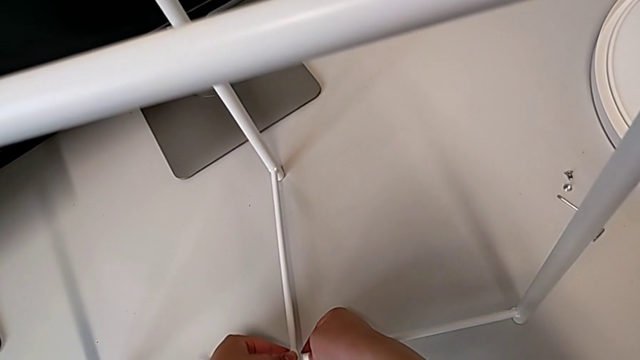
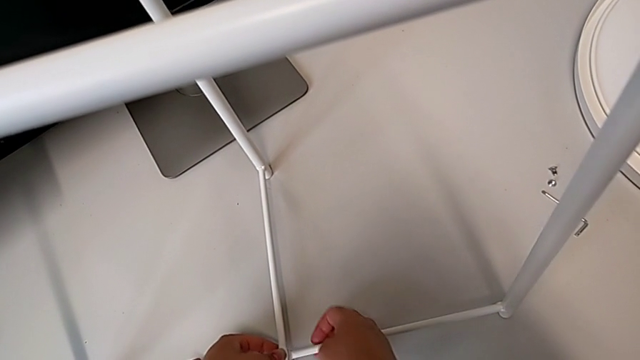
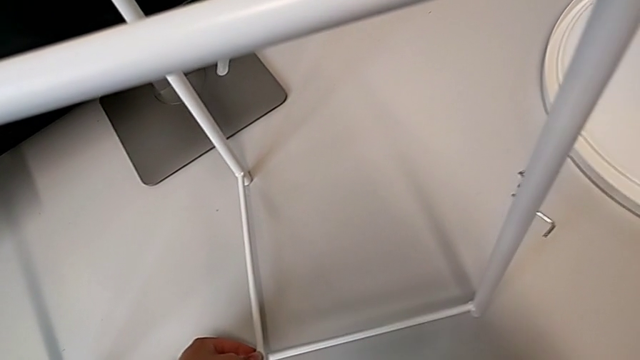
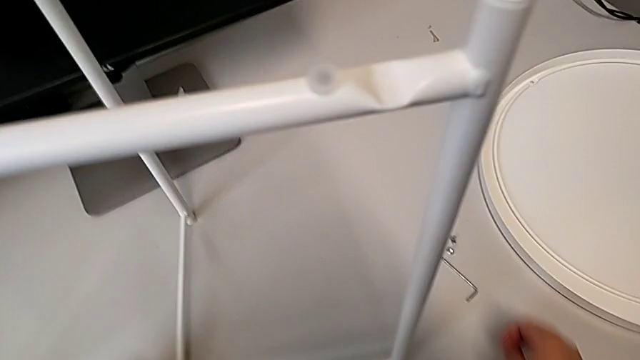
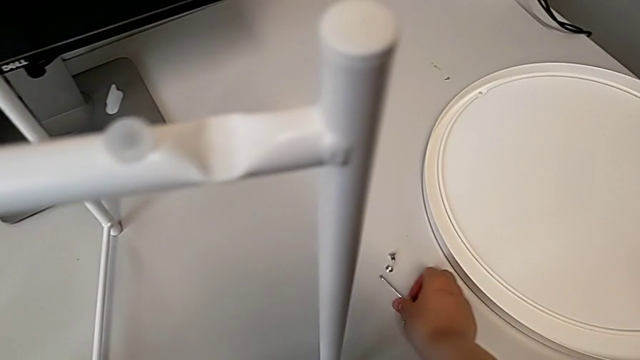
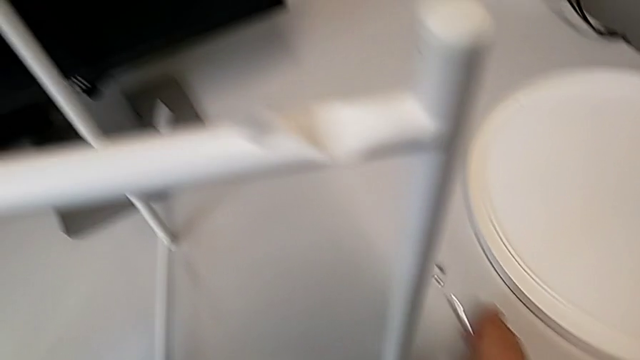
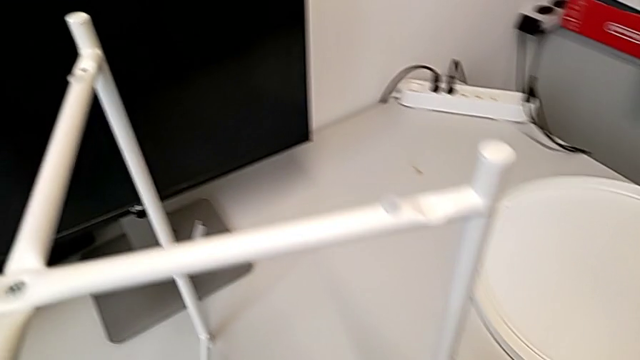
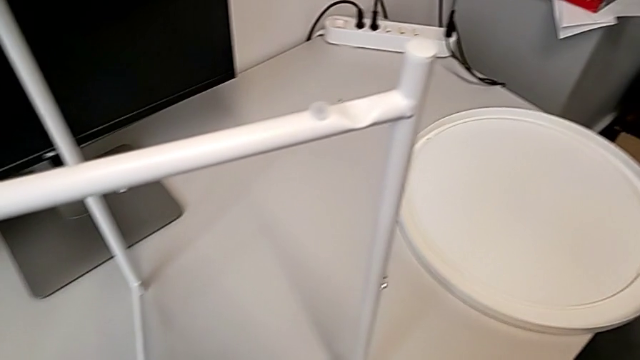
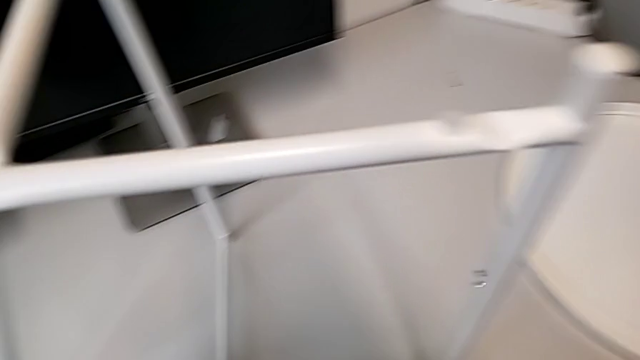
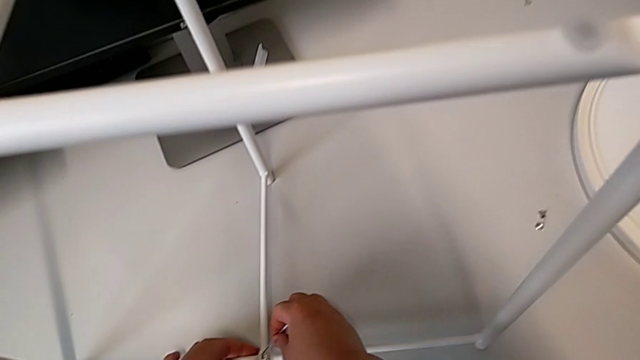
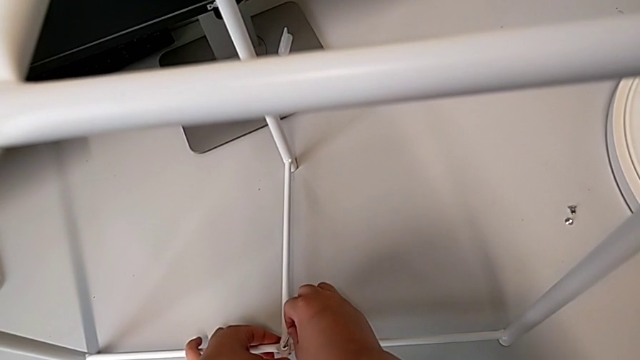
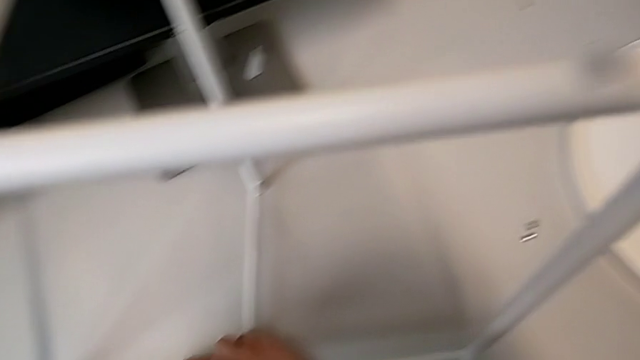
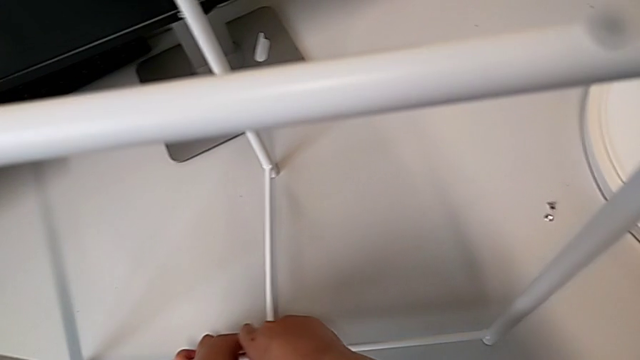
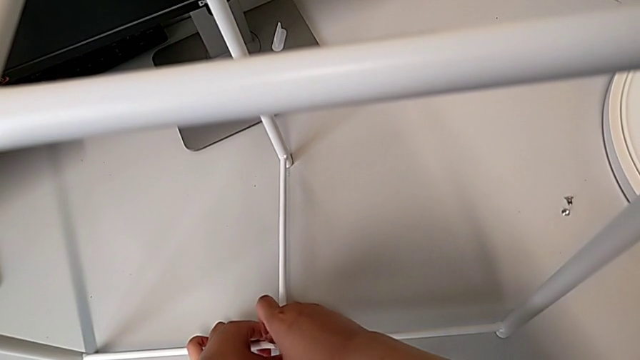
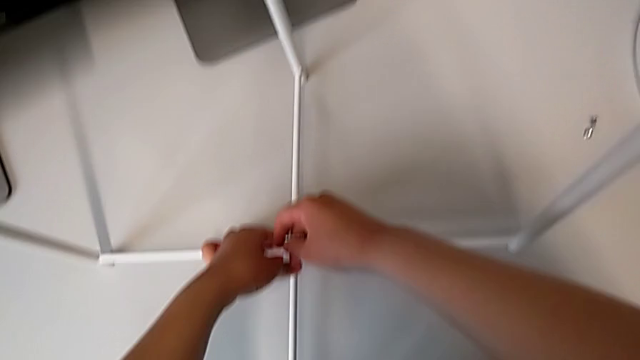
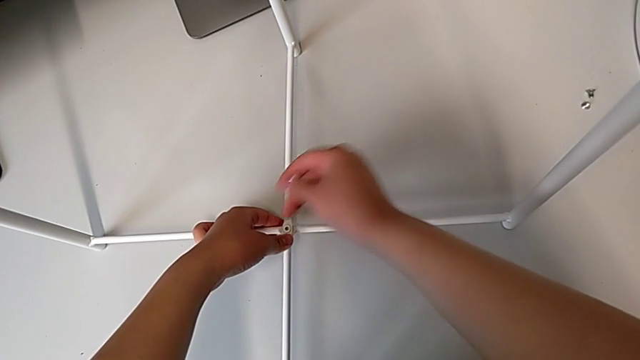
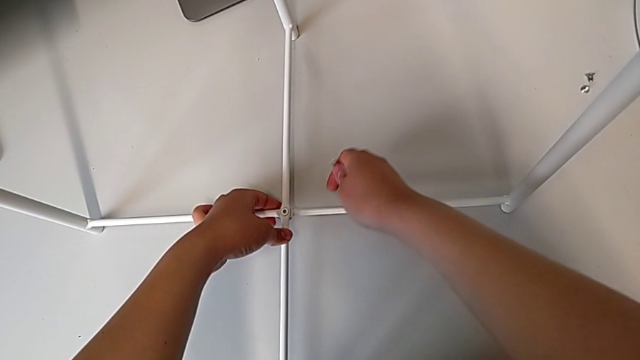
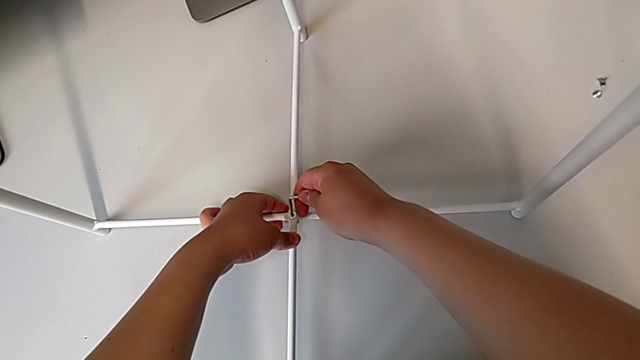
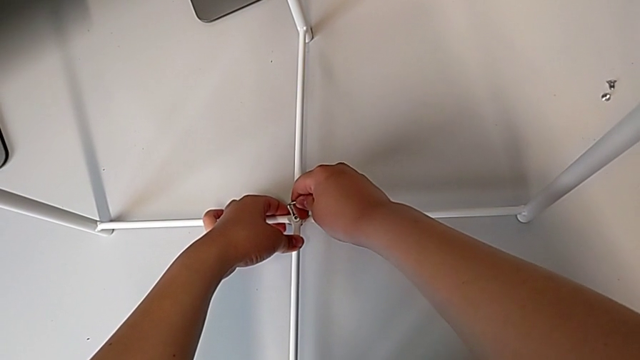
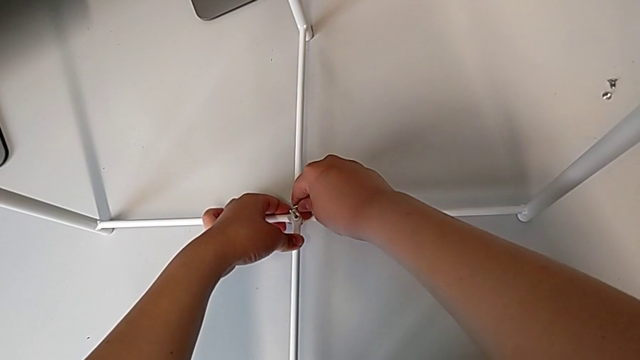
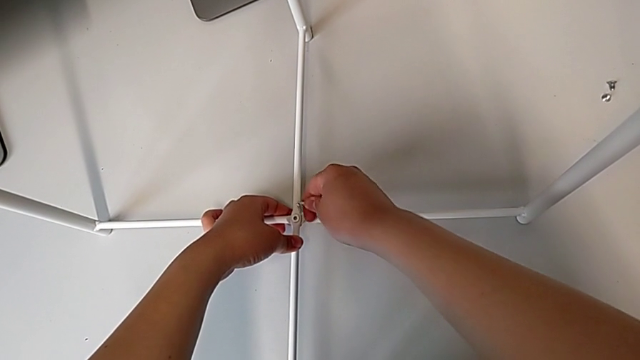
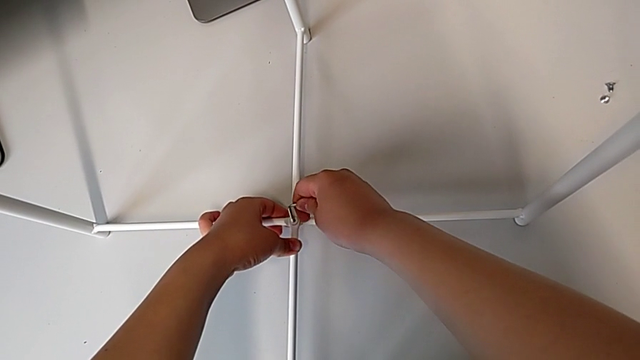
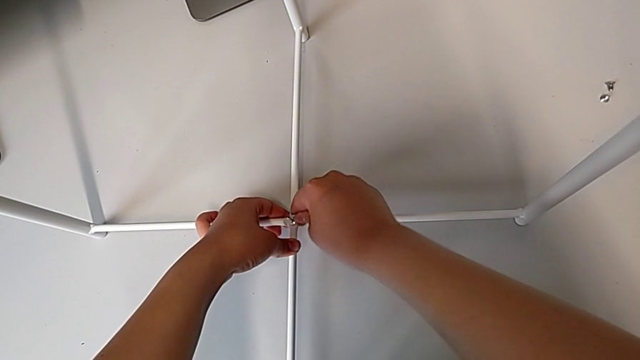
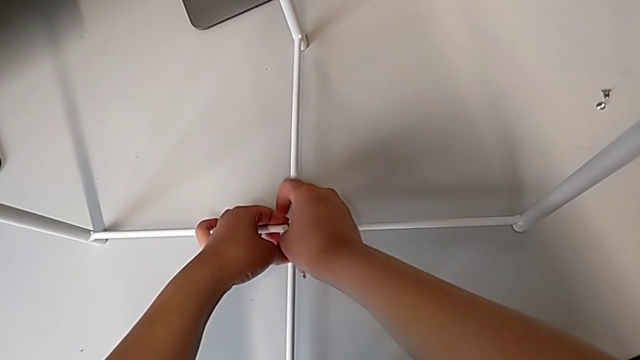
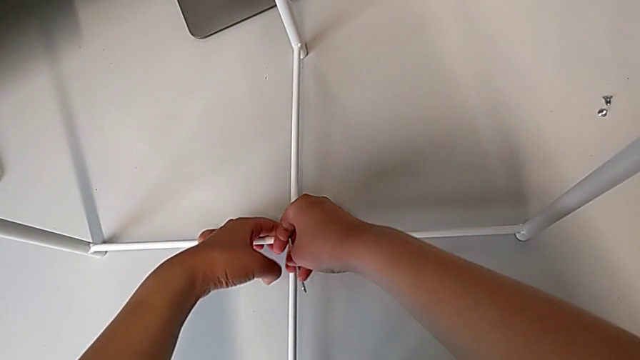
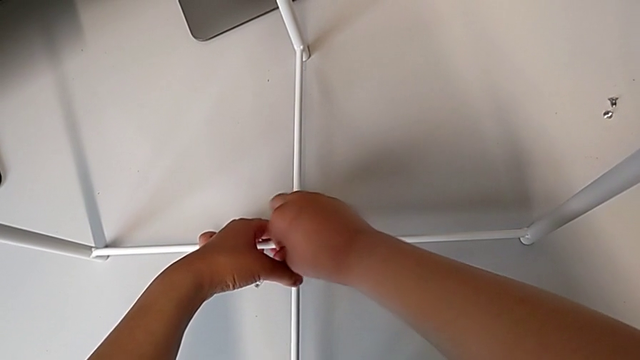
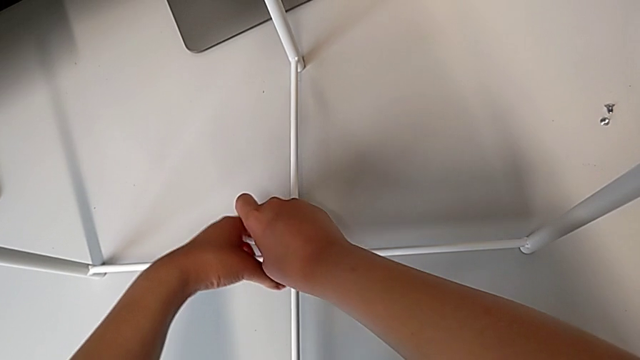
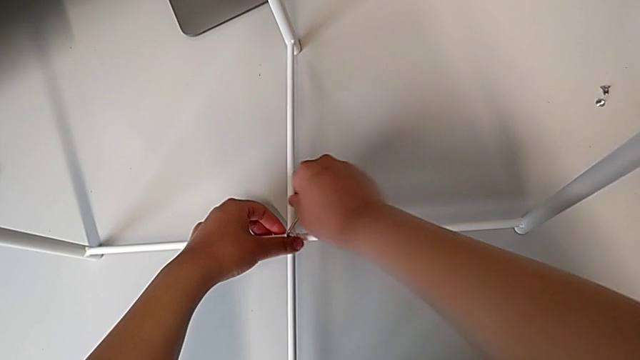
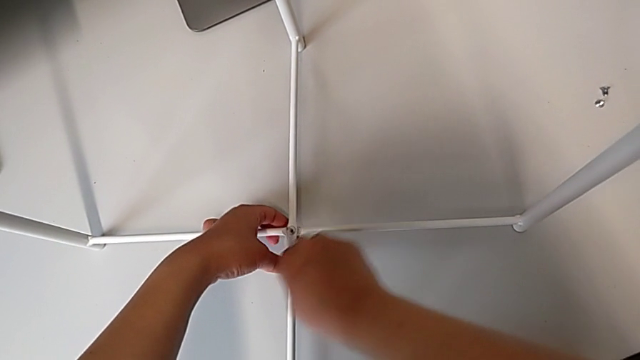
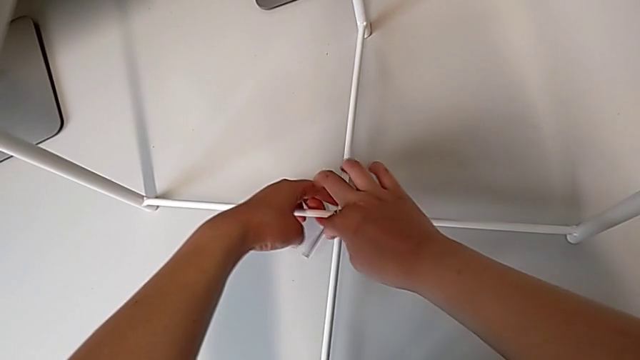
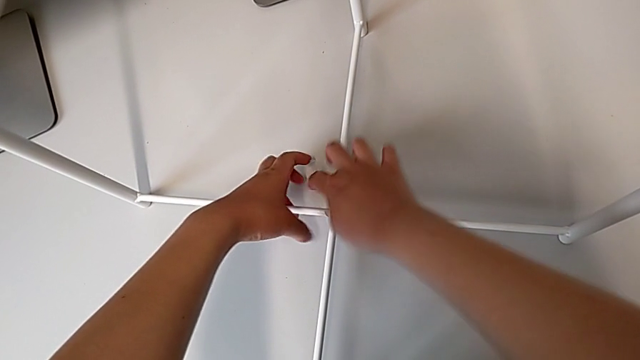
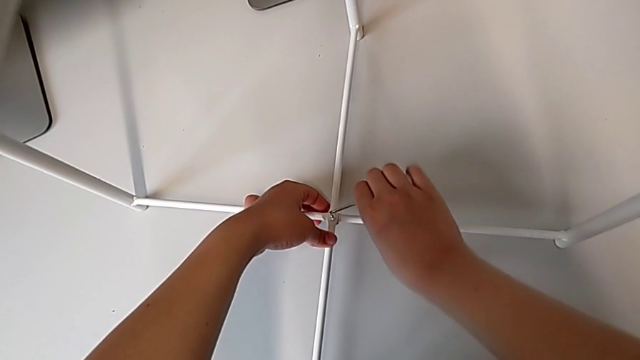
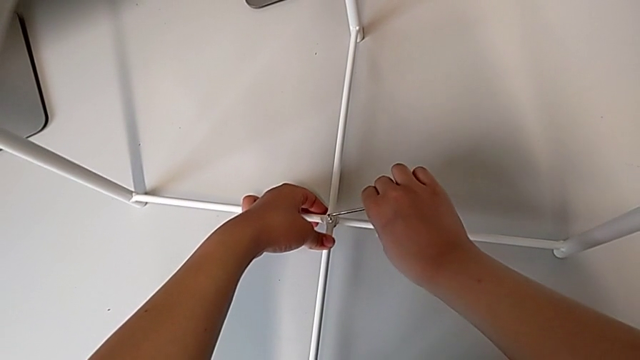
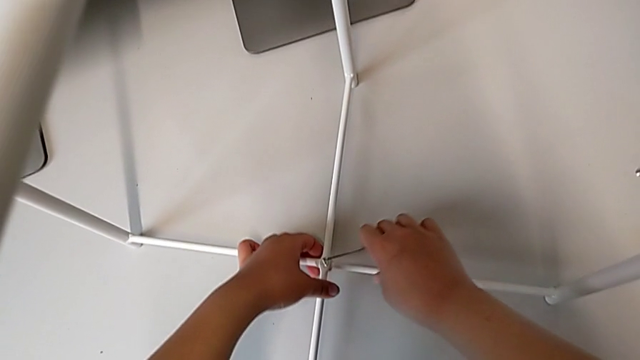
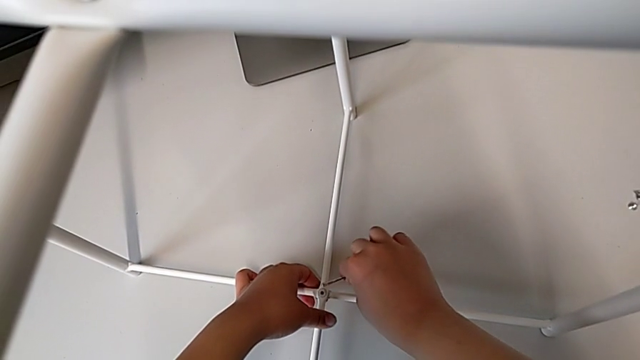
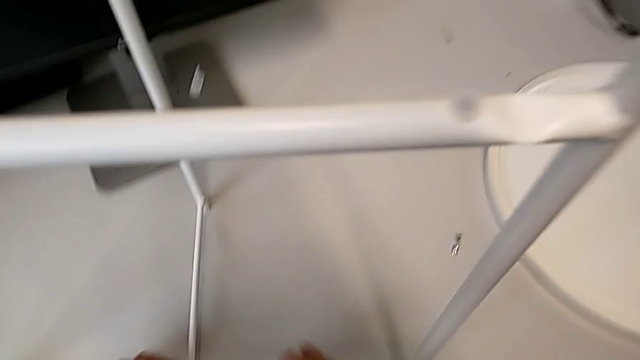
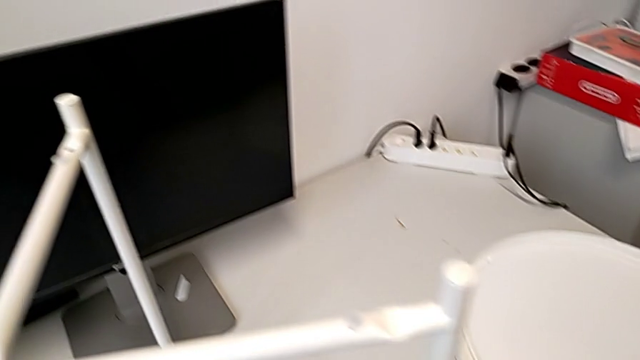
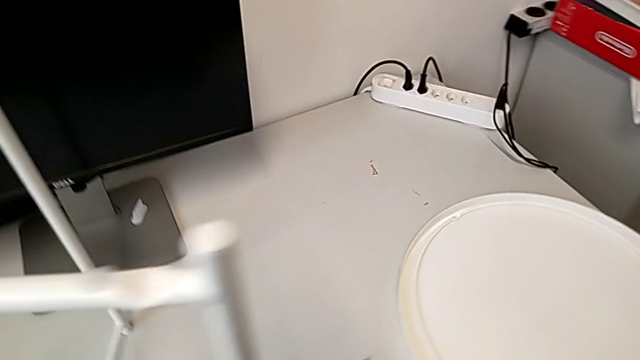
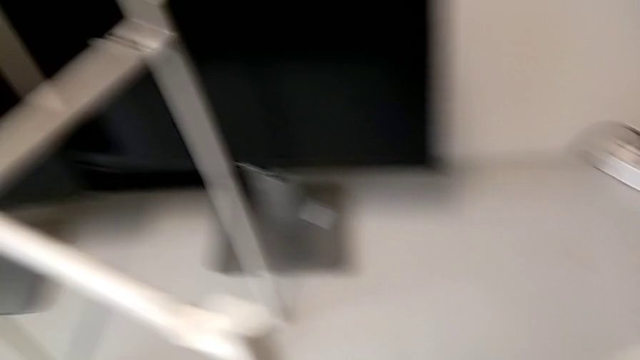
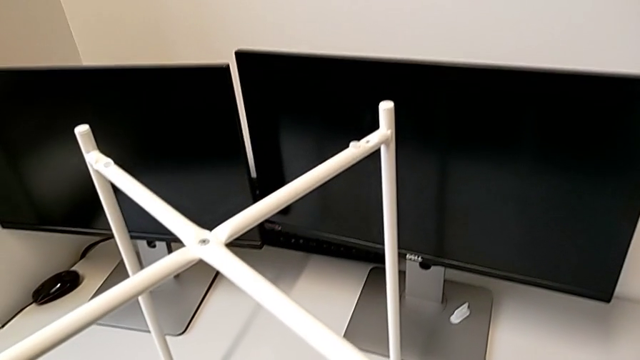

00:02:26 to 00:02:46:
The camera wearer is screwing the bottom hex socket head from the base. They approach the Allen wrench, grab it, insert it, withdraw it, rotate it, insert it, screw the bottom hex socket head, withdraw the Allen wrench and place it.

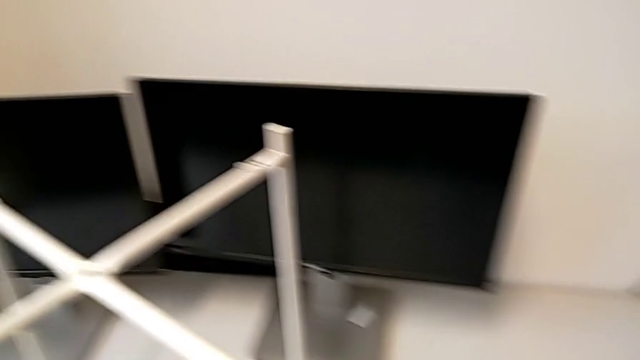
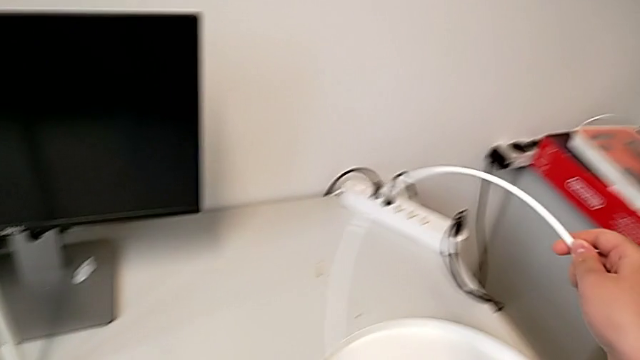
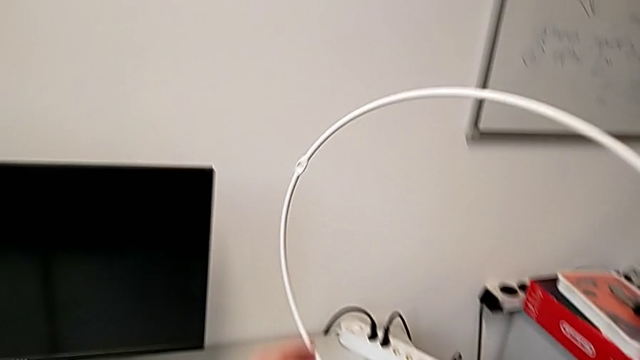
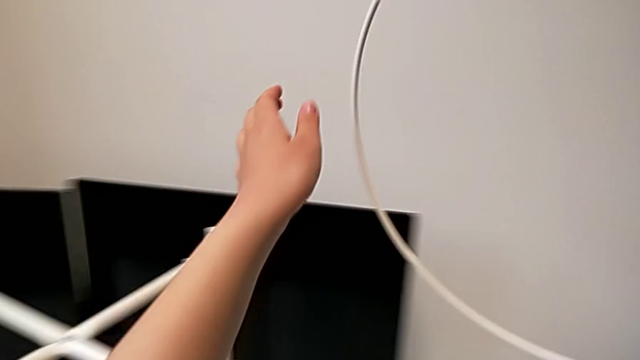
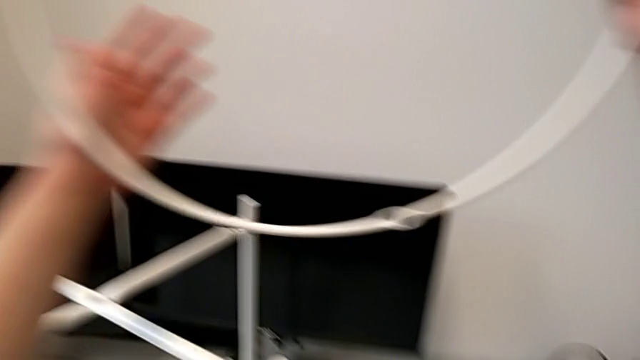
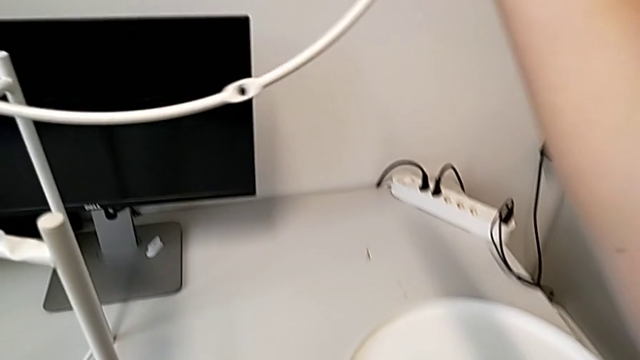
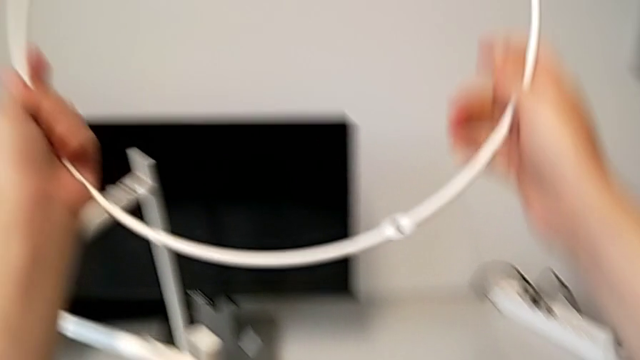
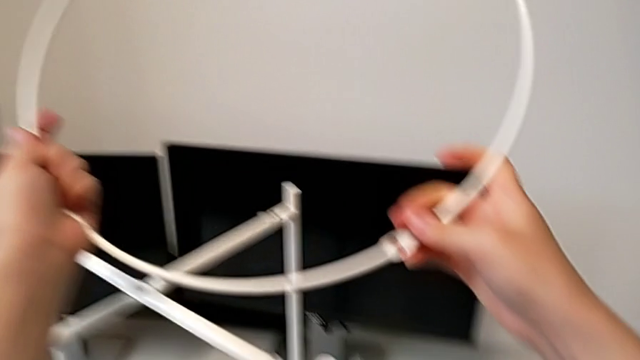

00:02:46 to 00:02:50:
The camera wearer is placing the circle over the base. They lift the circle and hold it.
